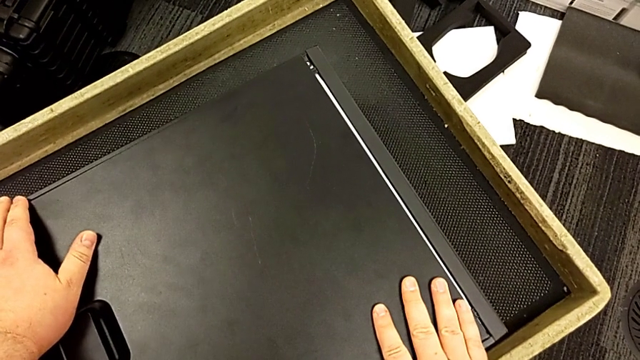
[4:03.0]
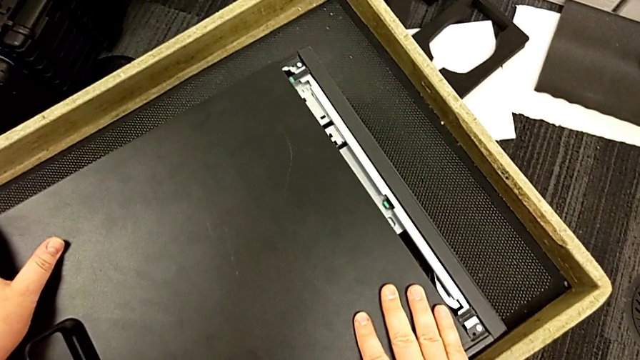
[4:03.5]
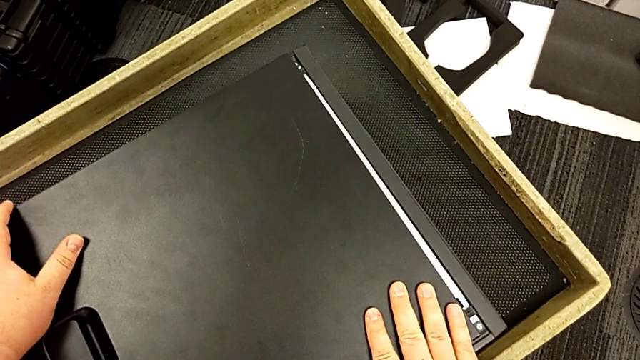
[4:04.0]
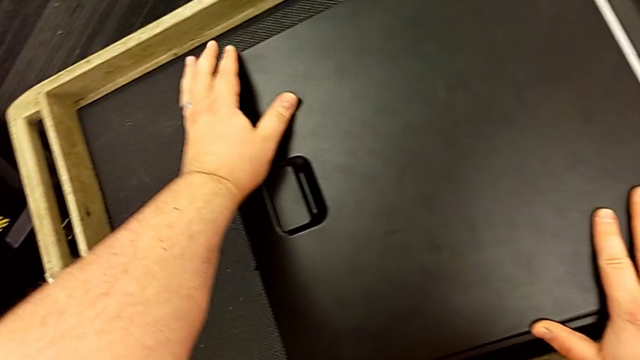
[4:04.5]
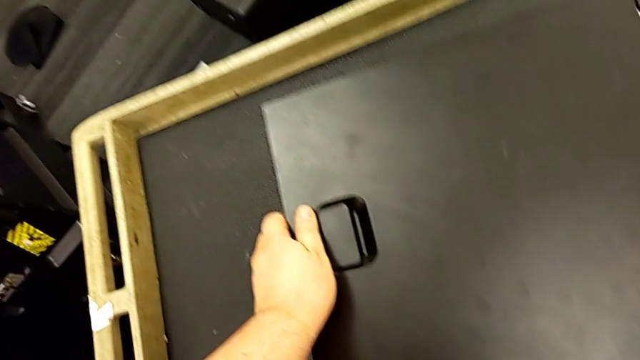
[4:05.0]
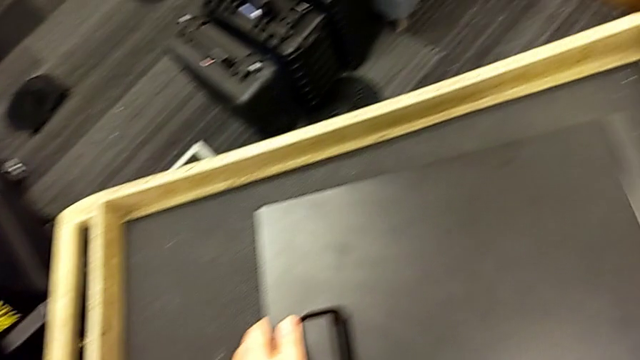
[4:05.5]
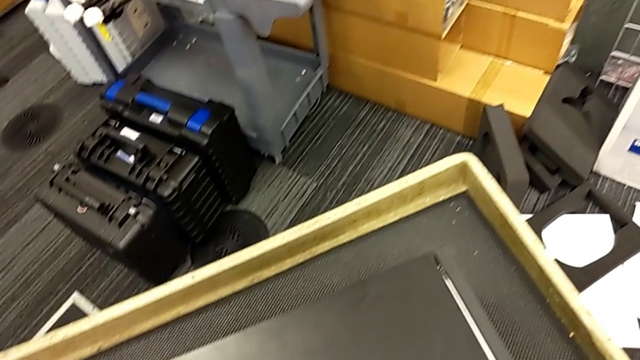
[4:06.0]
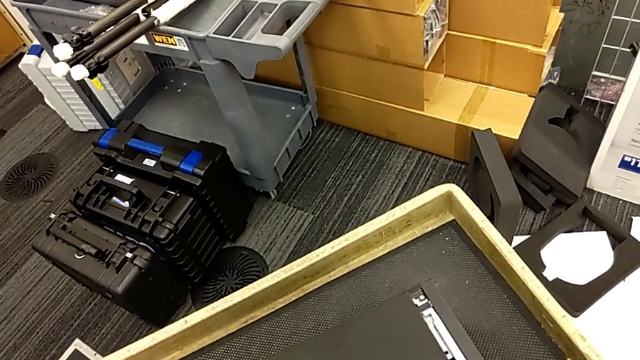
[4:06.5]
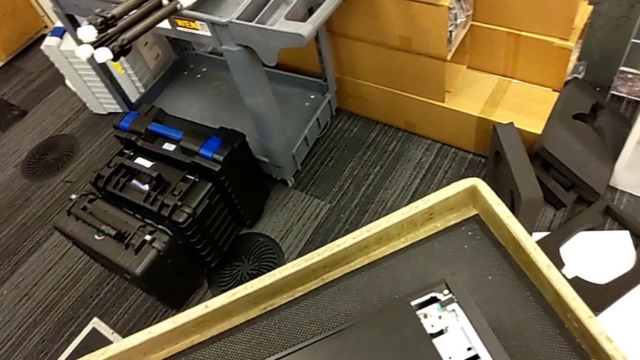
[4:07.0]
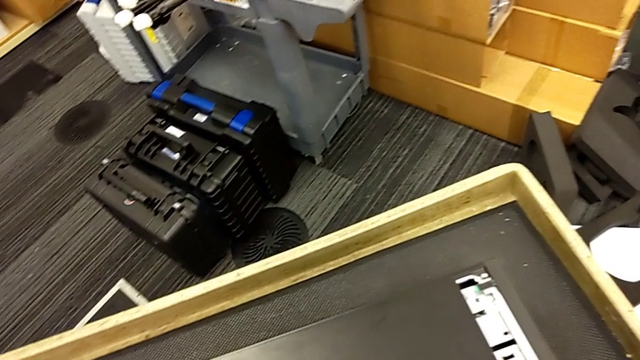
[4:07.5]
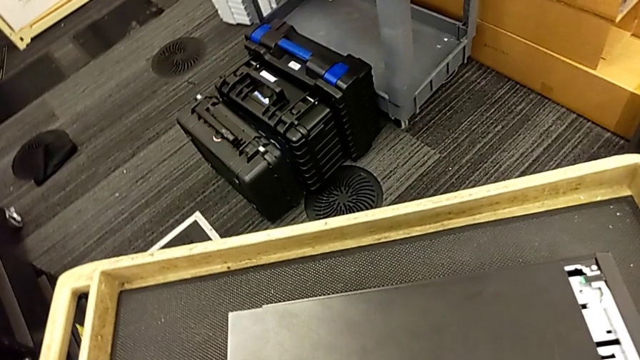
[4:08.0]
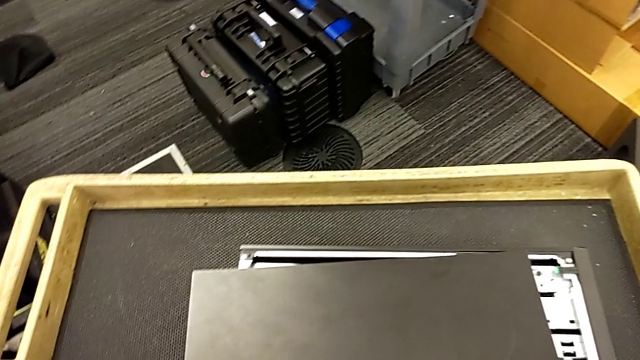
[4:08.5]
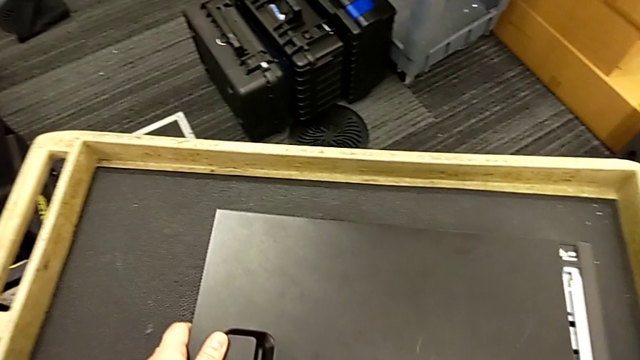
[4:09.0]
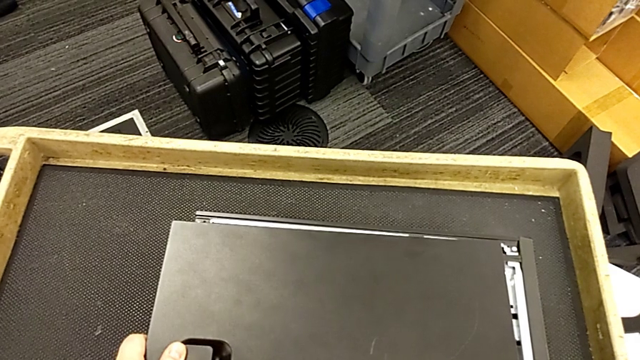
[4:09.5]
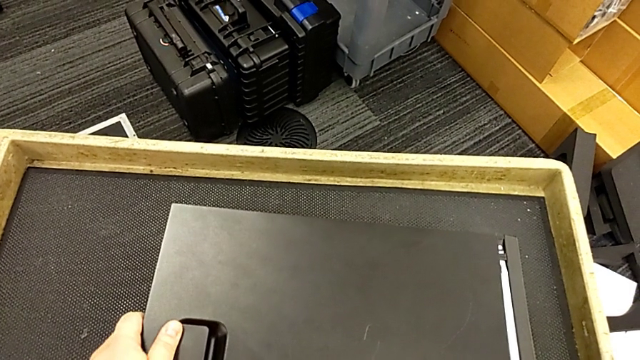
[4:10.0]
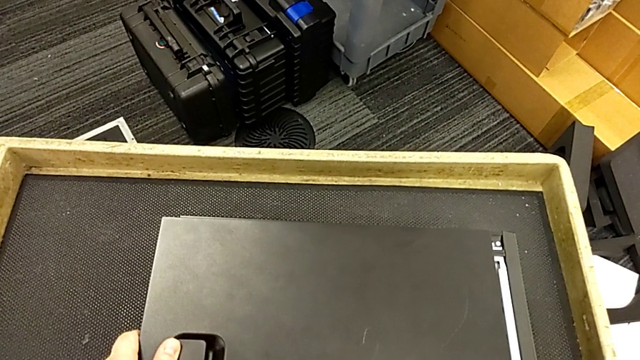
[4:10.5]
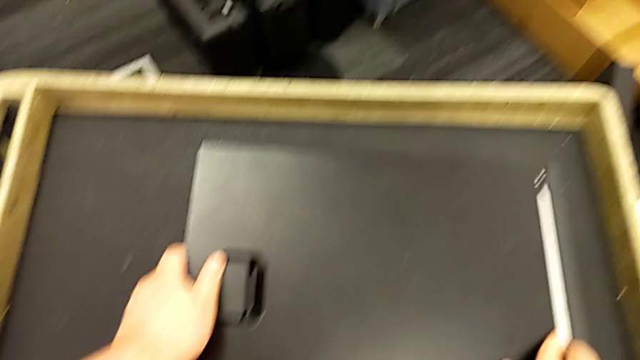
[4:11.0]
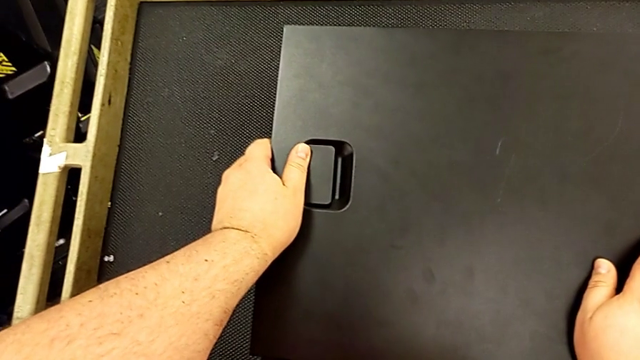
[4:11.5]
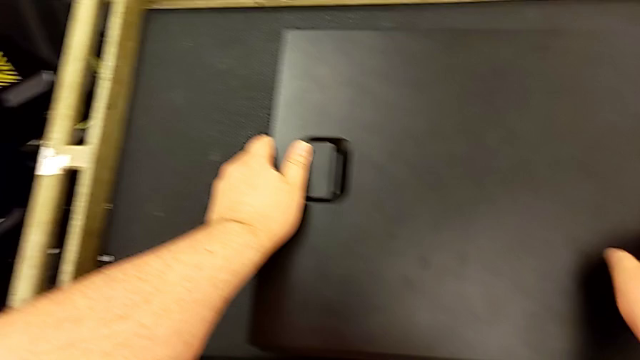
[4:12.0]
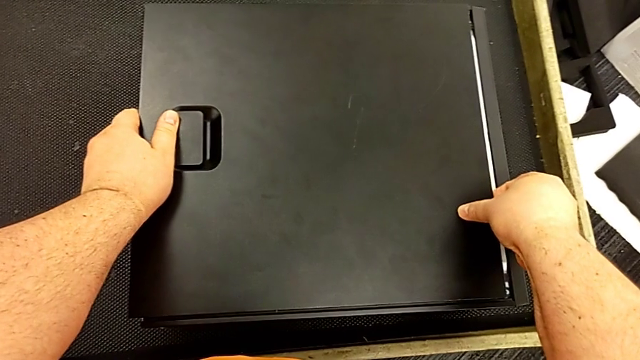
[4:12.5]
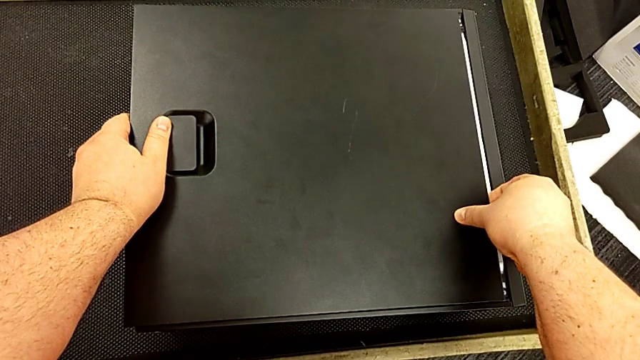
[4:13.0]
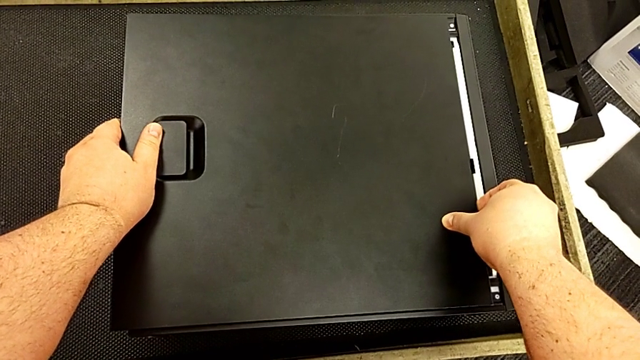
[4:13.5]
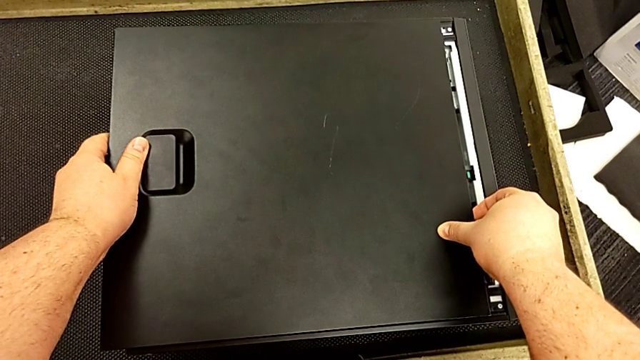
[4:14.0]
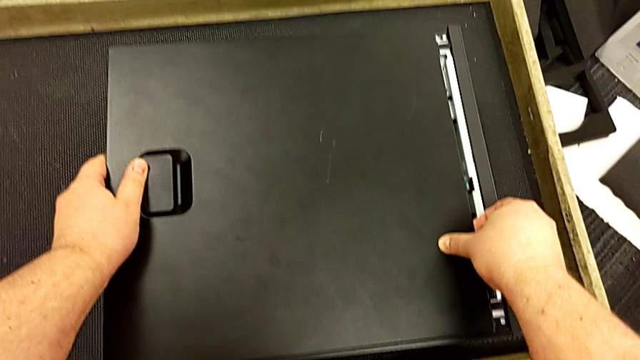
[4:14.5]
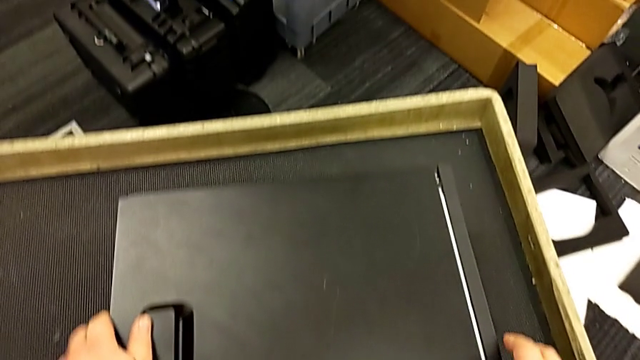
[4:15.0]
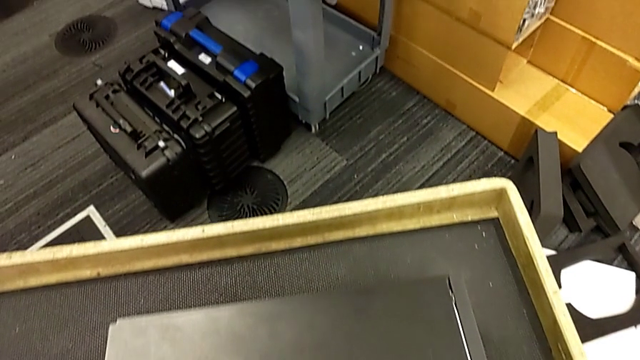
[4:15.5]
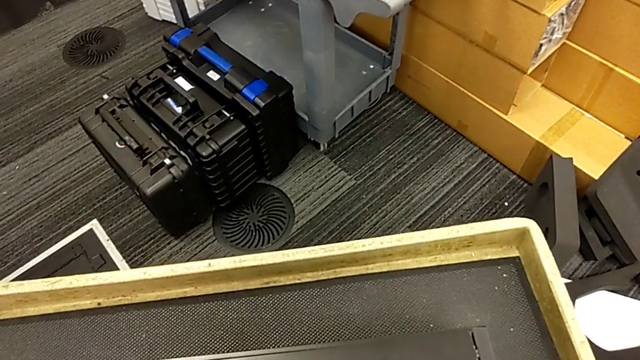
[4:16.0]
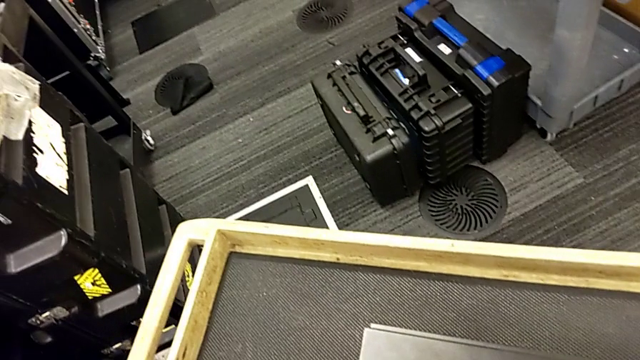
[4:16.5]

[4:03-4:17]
The camera wearer is attaching their computer cover. They touch the cover, inspect it and hold it.

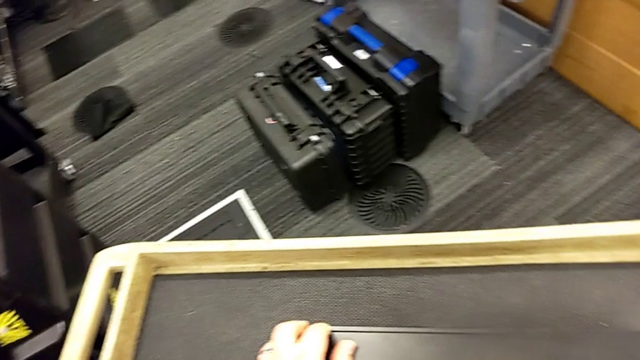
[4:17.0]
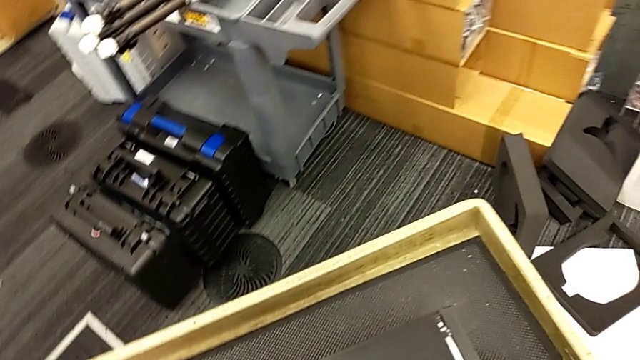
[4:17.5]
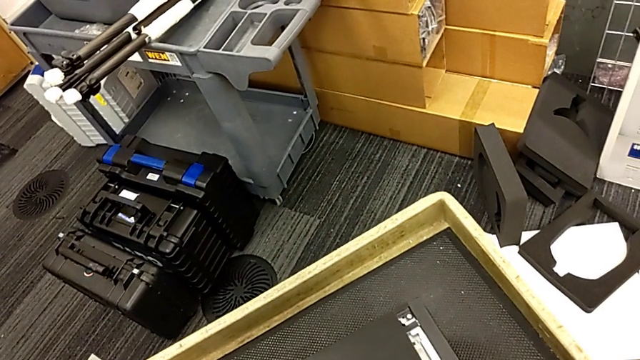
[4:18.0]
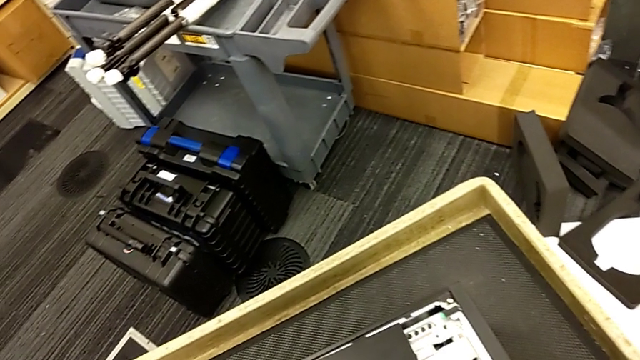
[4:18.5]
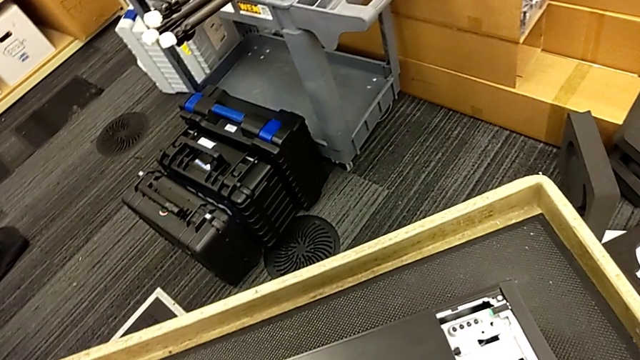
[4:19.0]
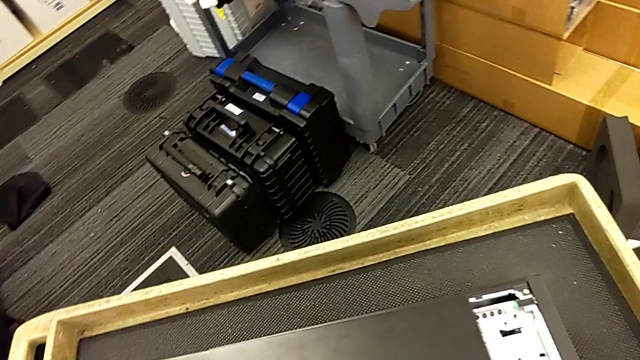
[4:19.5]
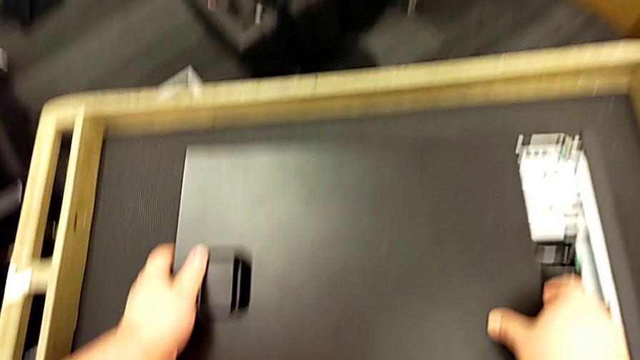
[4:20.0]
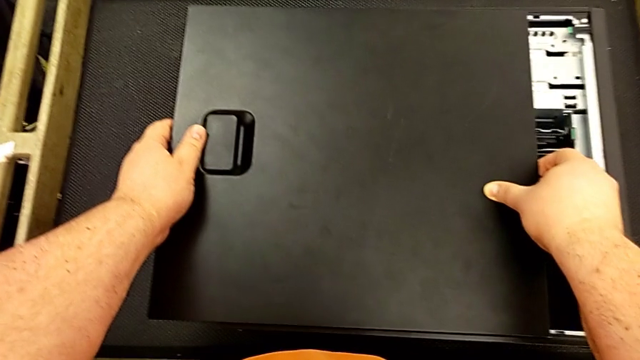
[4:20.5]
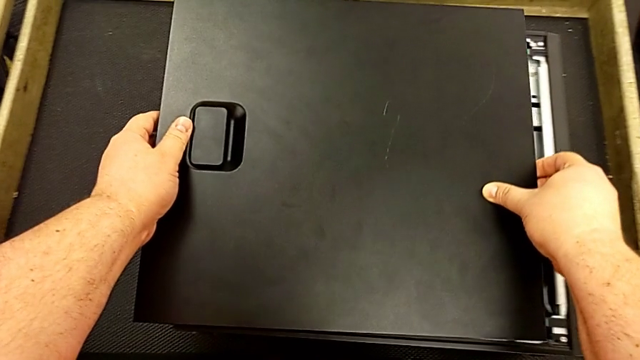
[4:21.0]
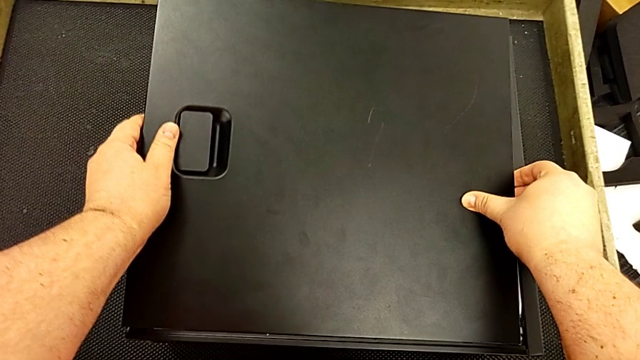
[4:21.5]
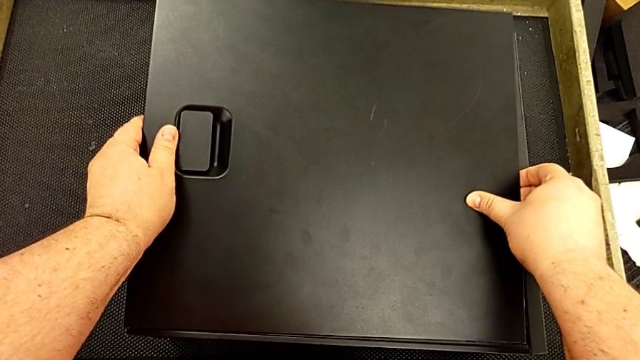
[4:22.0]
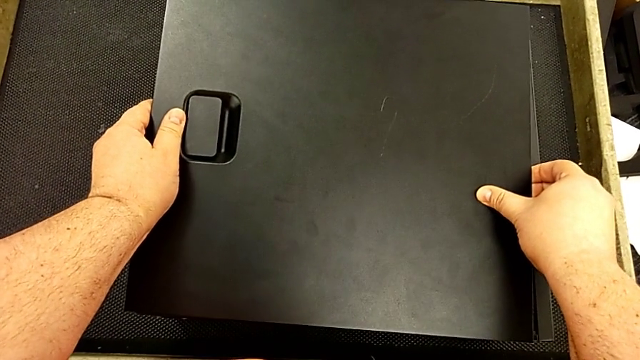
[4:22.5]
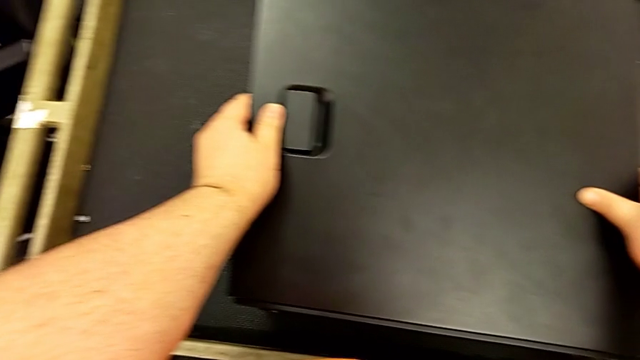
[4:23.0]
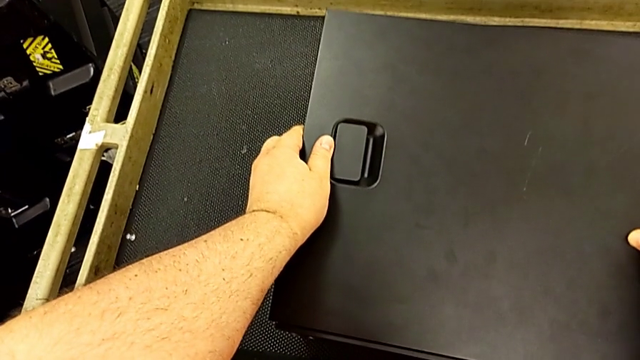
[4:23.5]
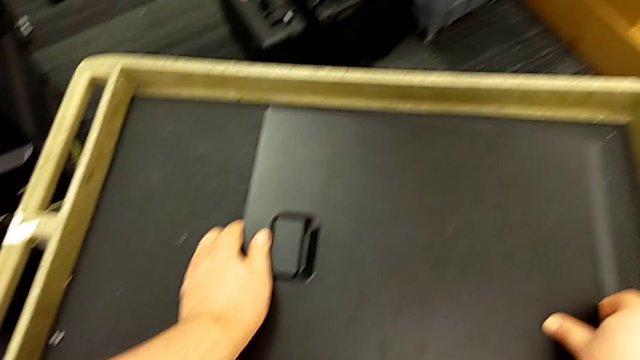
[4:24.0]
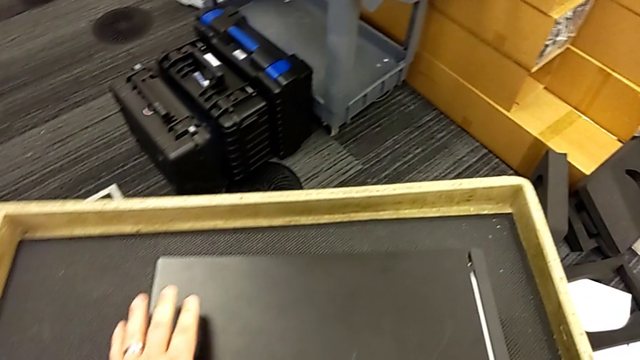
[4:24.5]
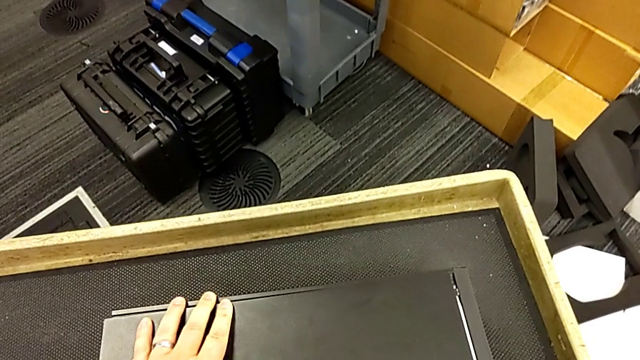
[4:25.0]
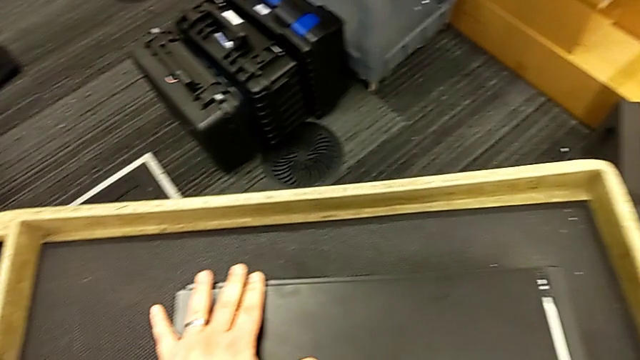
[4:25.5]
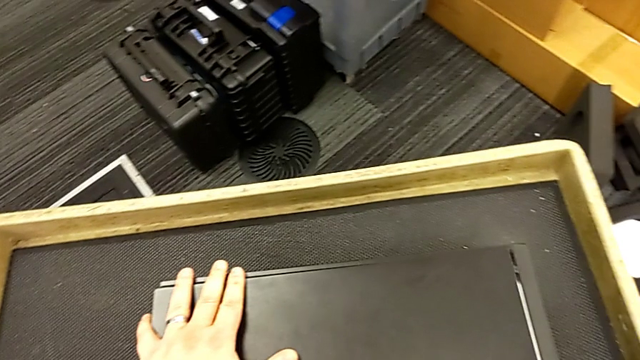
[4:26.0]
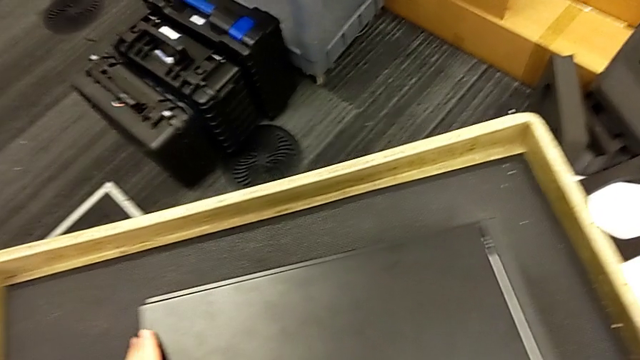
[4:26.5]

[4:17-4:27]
The camera wearer is attaching their computer cover. They grab the cover, place it and begin to hold it.
